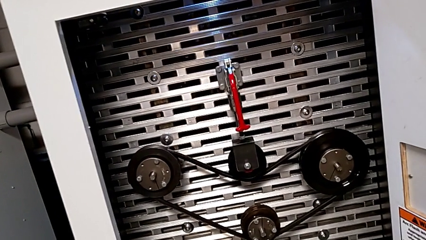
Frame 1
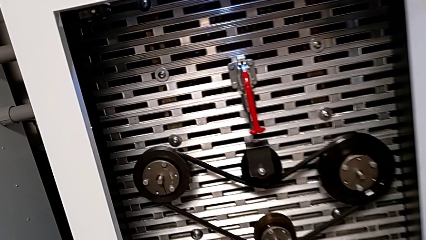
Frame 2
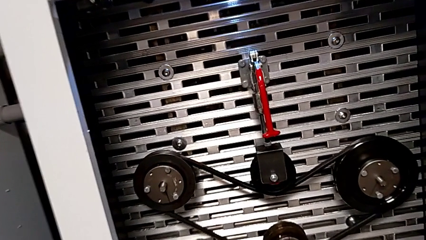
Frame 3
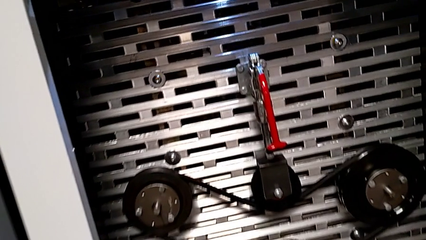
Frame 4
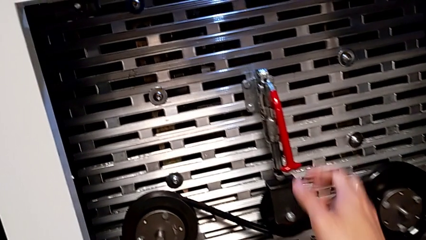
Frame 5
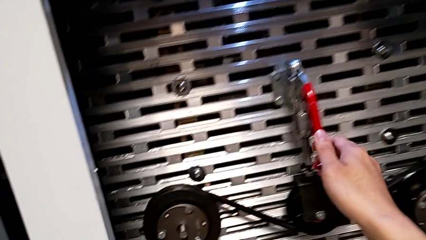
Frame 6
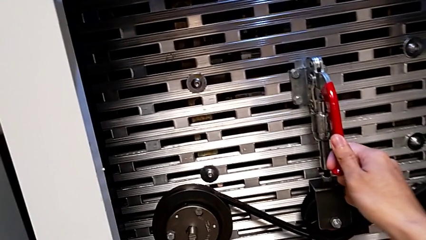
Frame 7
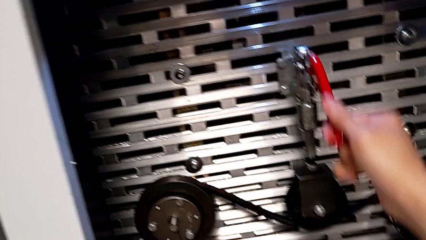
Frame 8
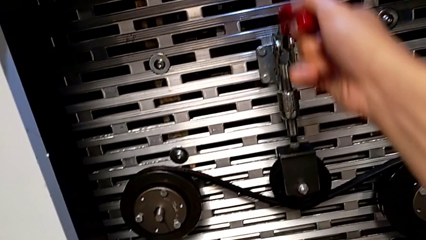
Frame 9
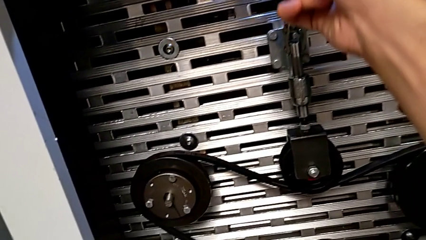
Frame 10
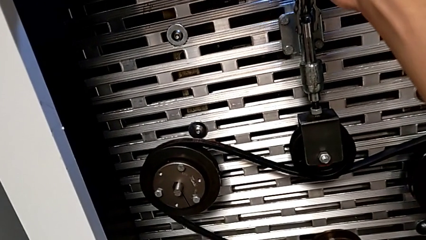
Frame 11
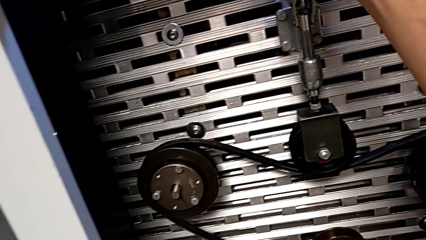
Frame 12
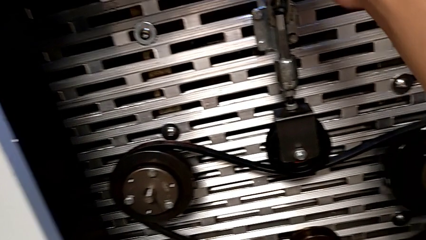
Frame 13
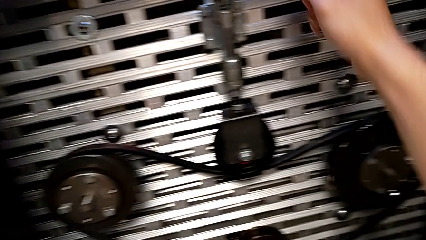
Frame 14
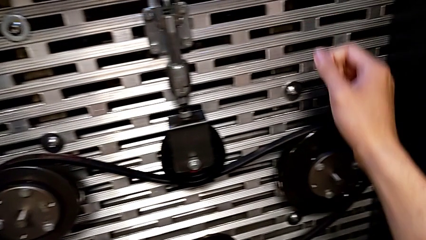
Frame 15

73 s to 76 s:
The camera wearer pushes up the red lever. They grab the red lever and pull it.

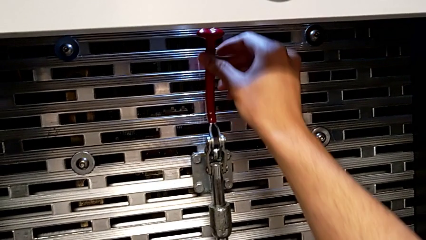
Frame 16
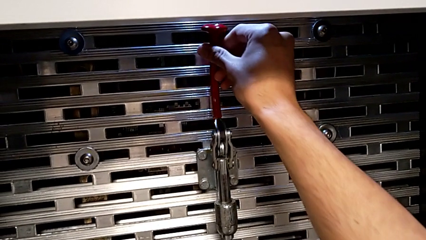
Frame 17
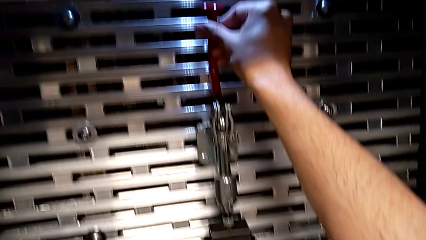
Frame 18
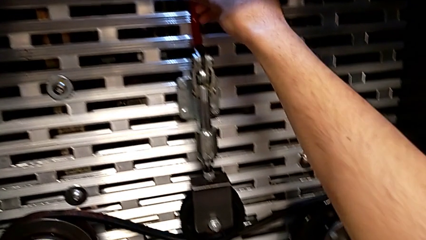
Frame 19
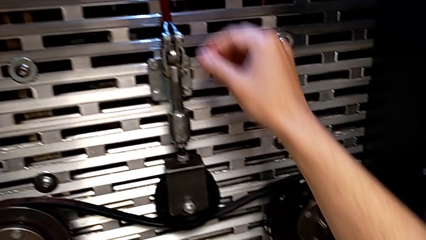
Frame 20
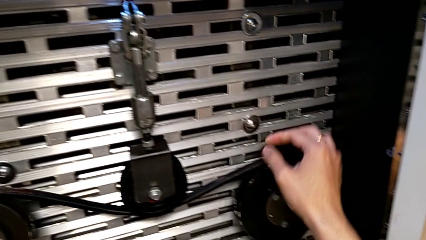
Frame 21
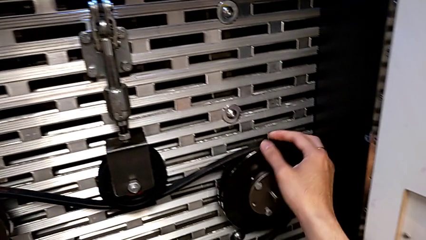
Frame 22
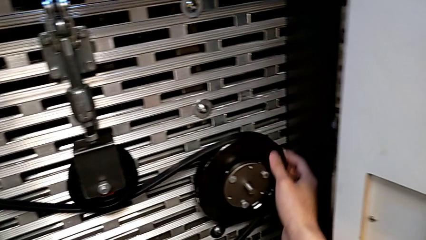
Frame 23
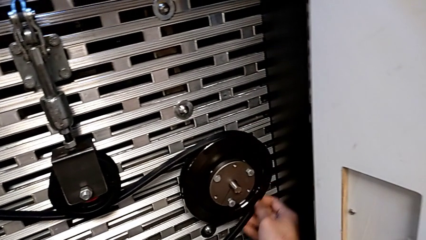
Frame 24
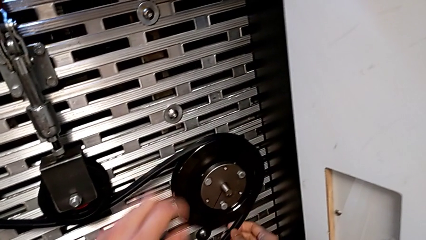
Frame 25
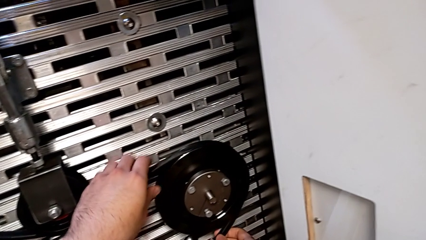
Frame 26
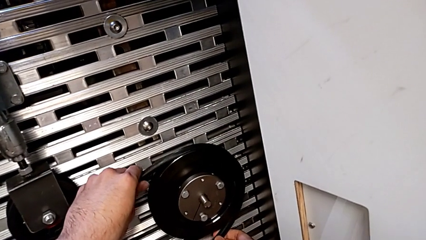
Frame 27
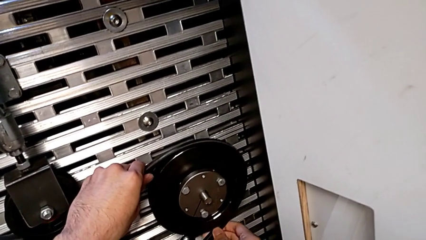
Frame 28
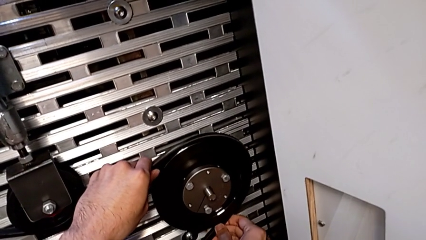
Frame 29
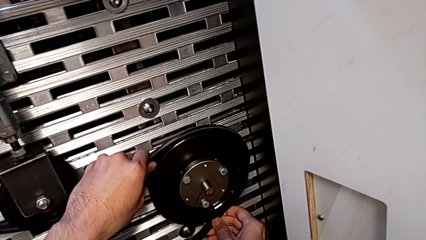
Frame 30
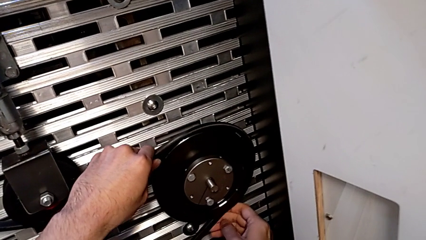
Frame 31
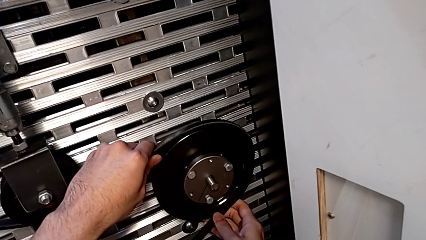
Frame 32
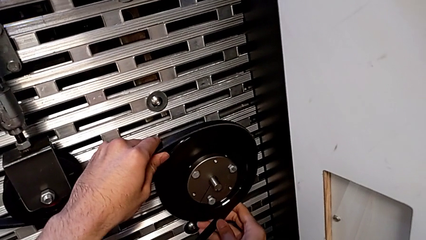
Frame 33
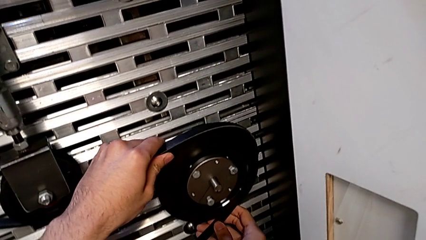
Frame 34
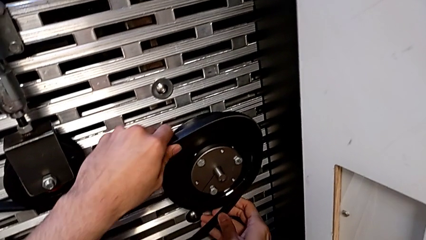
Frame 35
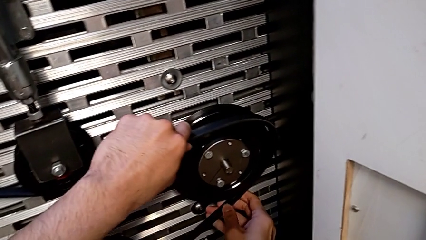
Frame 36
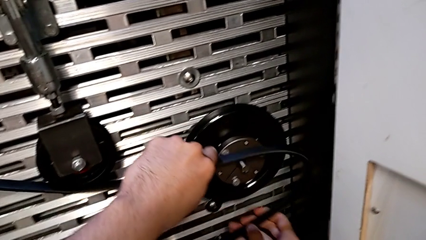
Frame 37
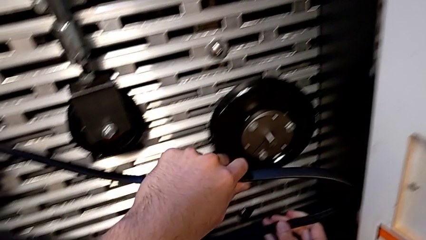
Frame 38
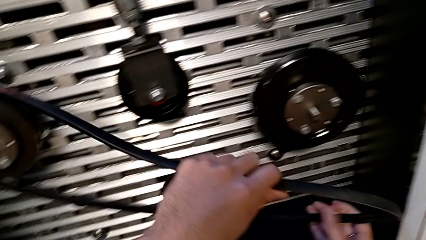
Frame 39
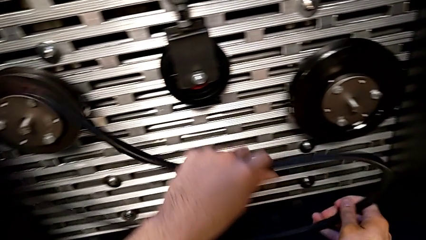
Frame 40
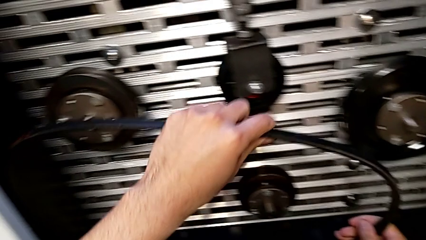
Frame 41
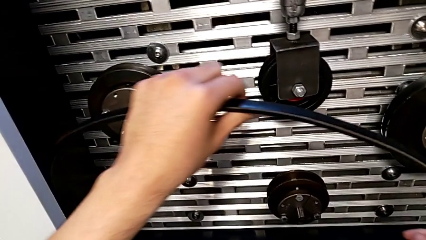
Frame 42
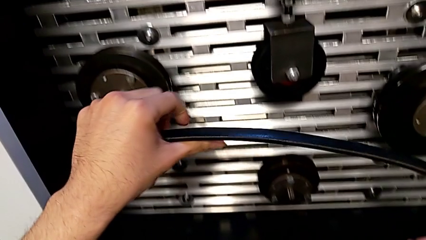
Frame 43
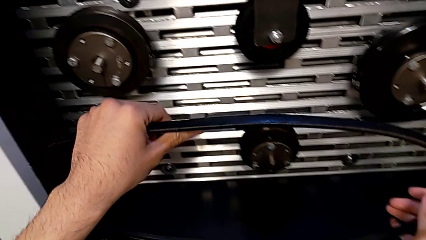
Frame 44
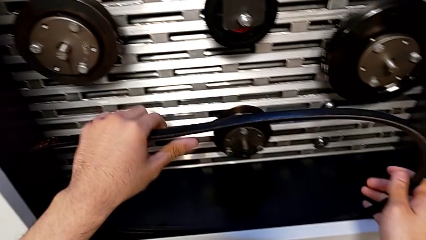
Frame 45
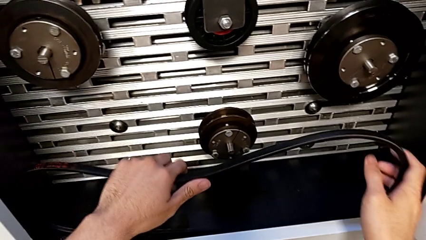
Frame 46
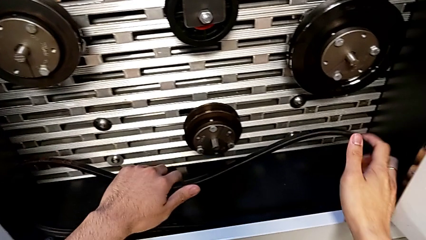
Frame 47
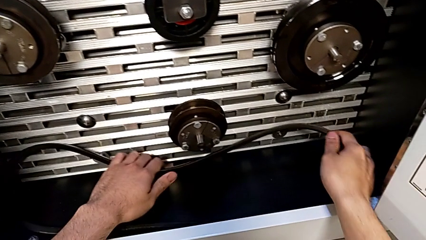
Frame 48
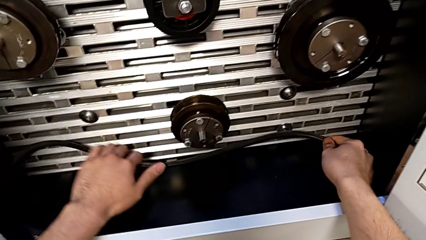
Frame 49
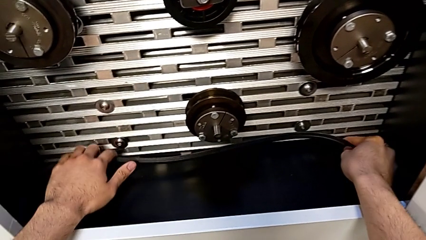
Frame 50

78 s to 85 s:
The camera wearer withdraws the new belt. They push the lever, grab the new belt, withdraw it and place it.

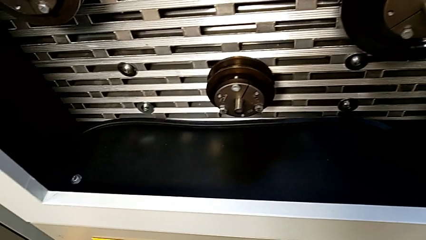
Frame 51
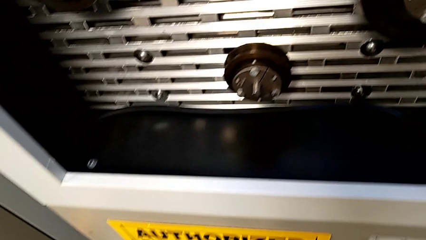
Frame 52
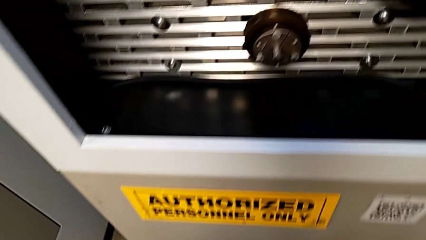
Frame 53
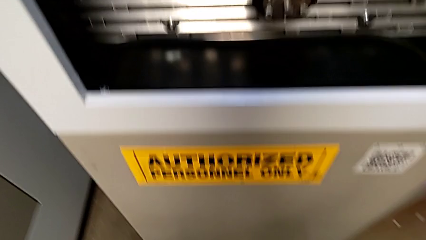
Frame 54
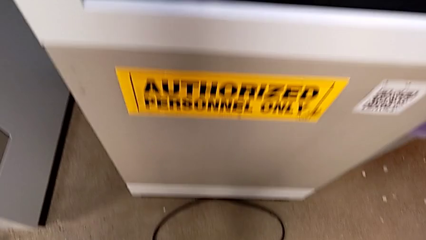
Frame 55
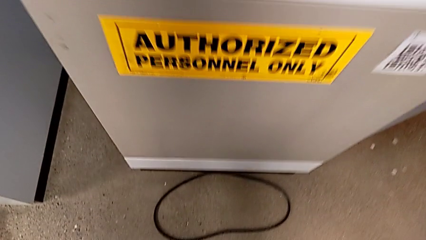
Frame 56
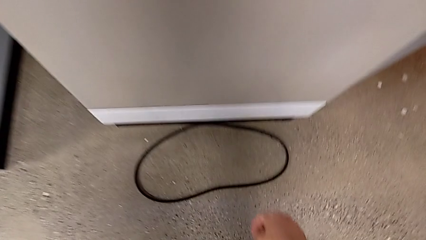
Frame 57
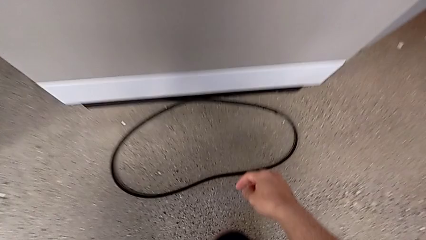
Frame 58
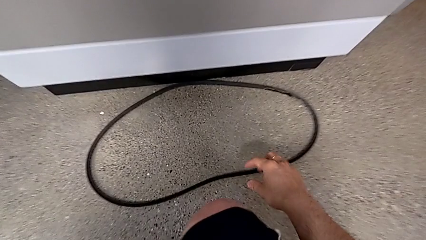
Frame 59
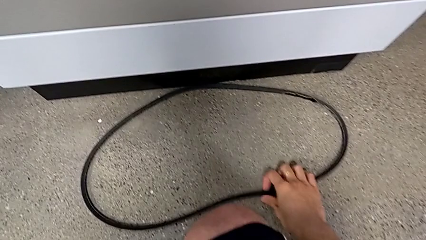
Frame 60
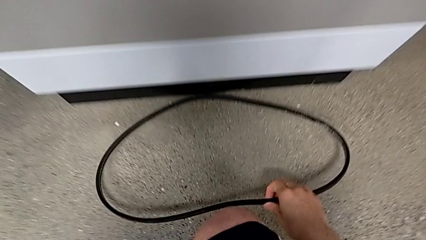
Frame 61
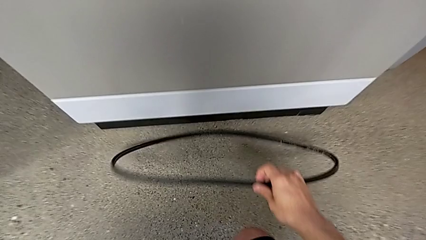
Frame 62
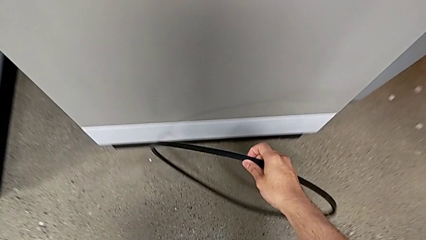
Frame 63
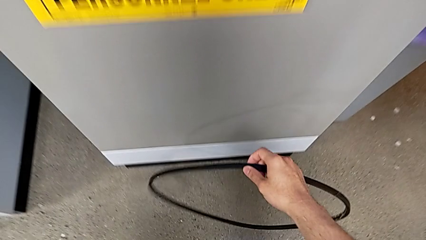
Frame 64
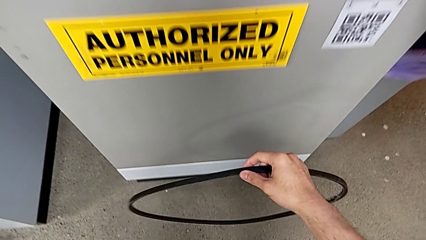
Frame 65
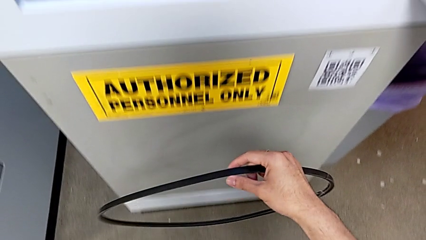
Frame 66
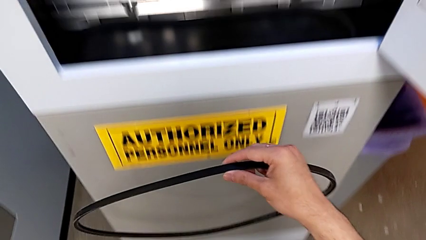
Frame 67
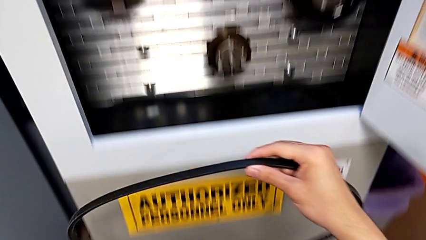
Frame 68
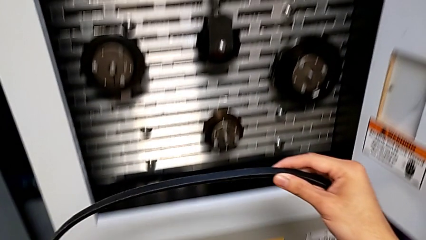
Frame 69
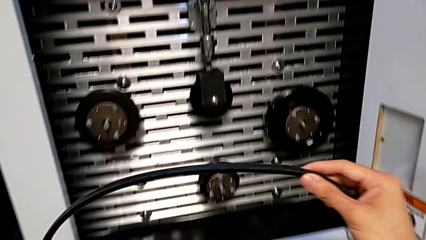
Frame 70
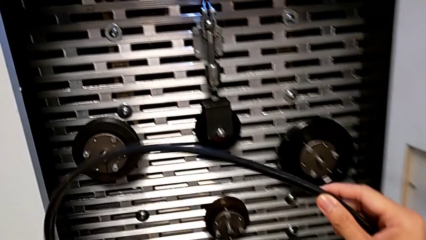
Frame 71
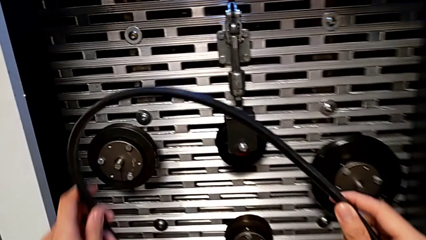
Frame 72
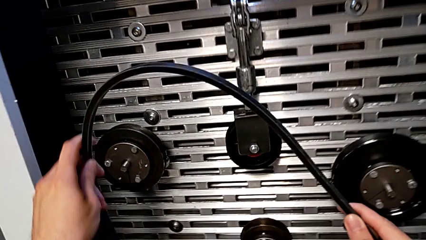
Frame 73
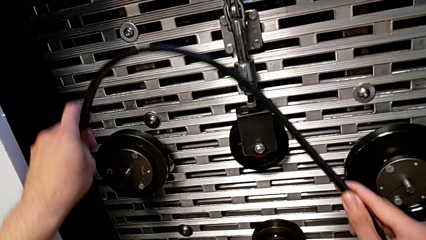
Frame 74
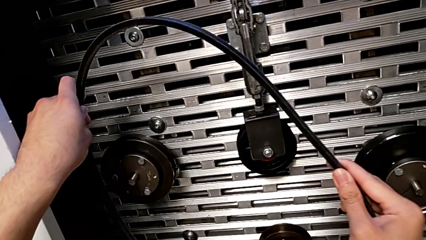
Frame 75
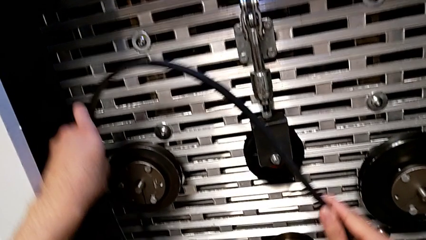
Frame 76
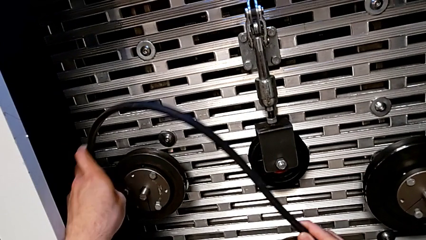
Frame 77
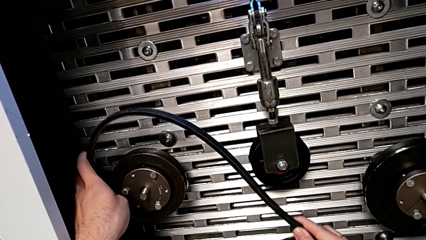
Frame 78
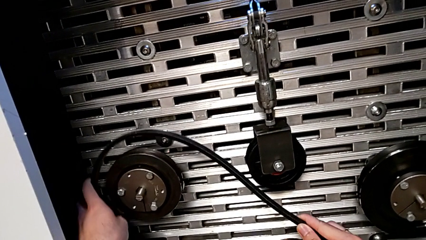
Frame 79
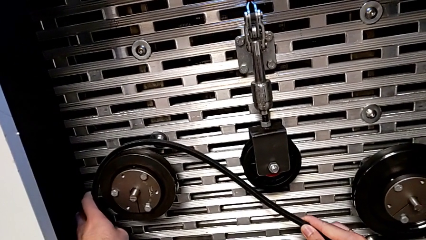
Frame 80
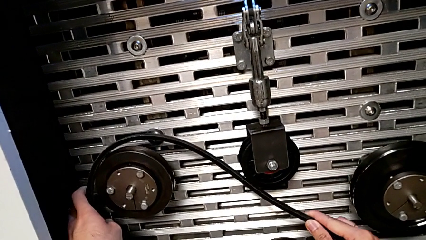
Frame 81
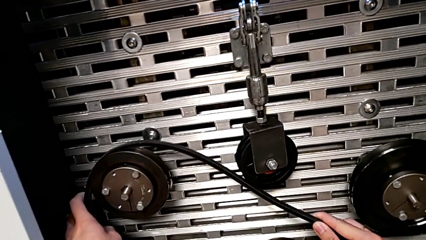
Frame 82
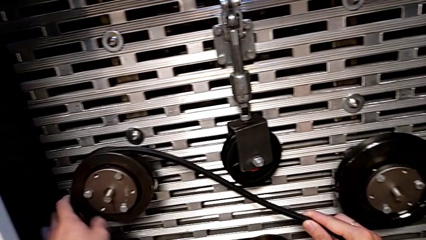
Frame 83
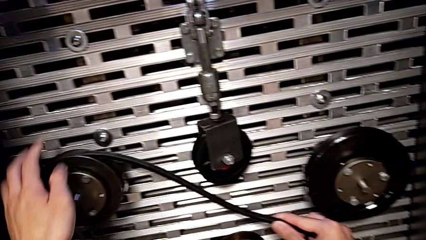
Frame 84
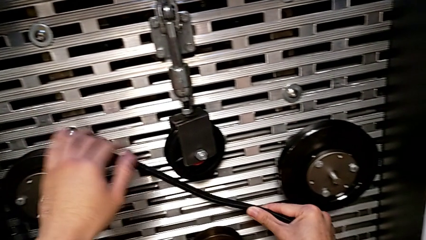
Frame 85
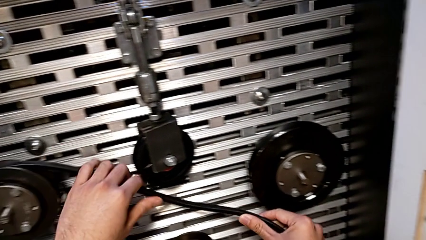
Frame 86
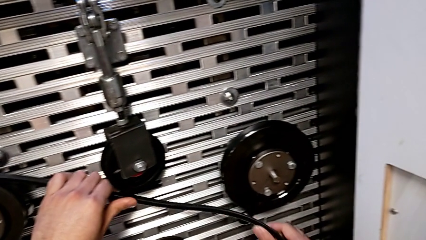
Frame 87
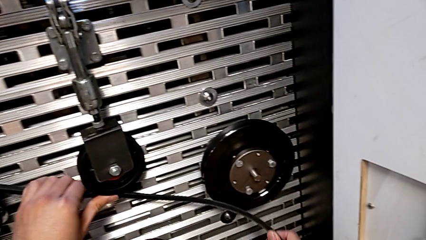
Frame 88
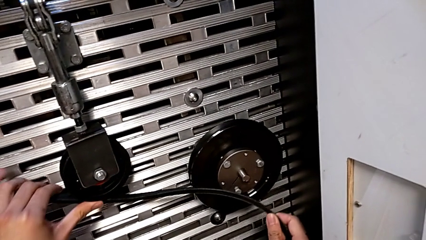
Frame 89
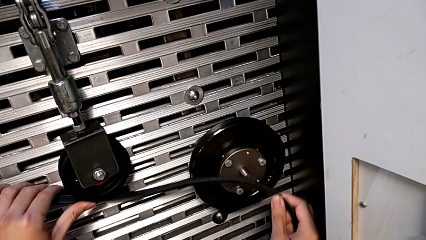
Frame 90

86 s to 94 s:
The camera wearer is assembling the new belt for the old one. They approach the old belt, grab it, lift it and begin to assemble it.
